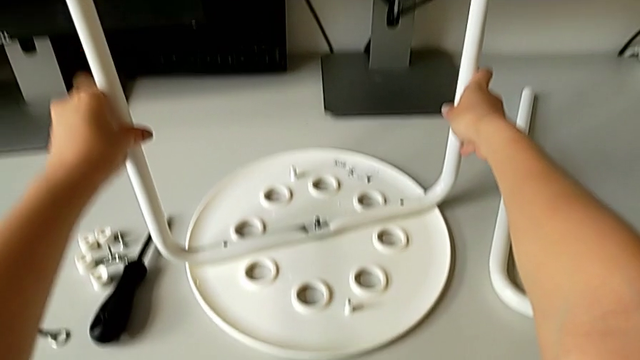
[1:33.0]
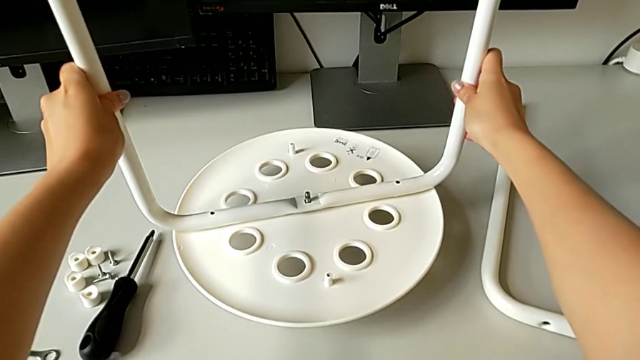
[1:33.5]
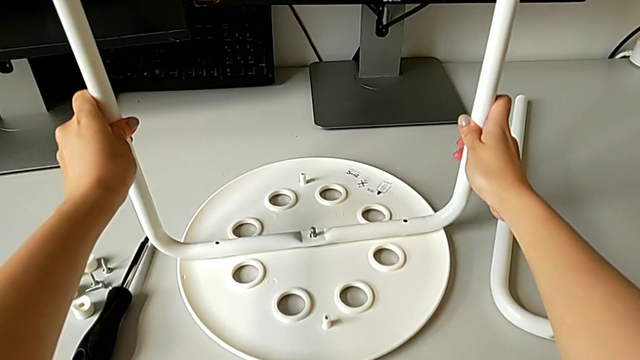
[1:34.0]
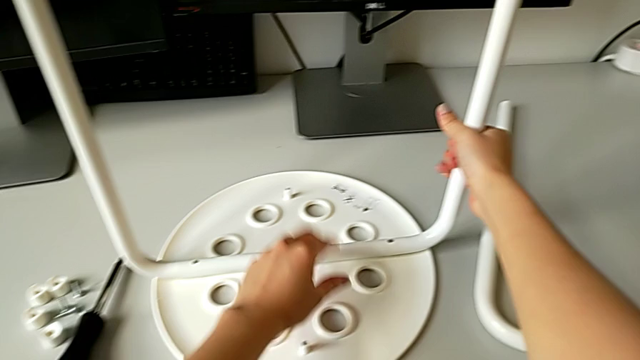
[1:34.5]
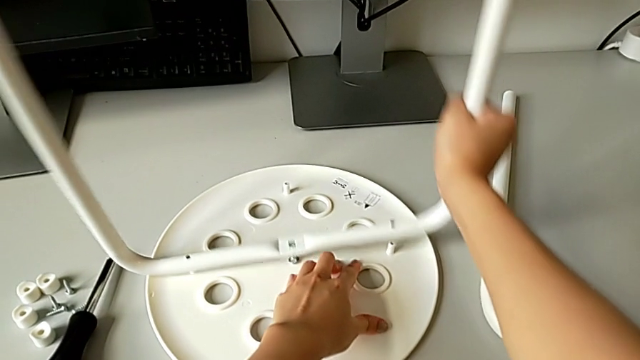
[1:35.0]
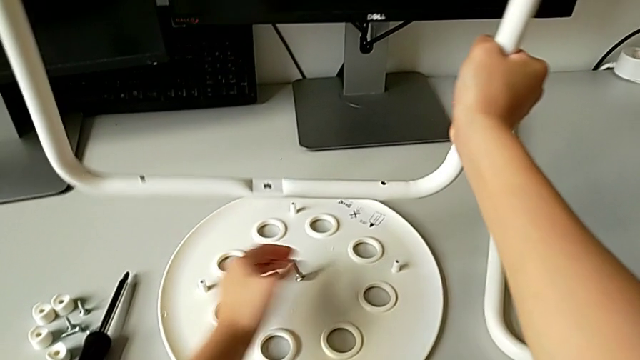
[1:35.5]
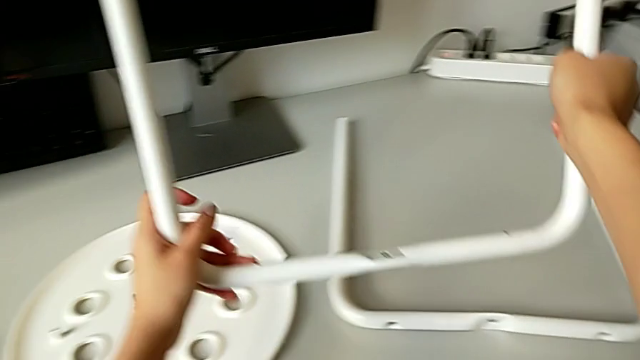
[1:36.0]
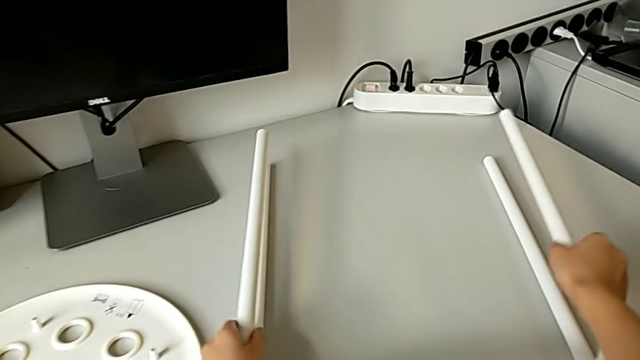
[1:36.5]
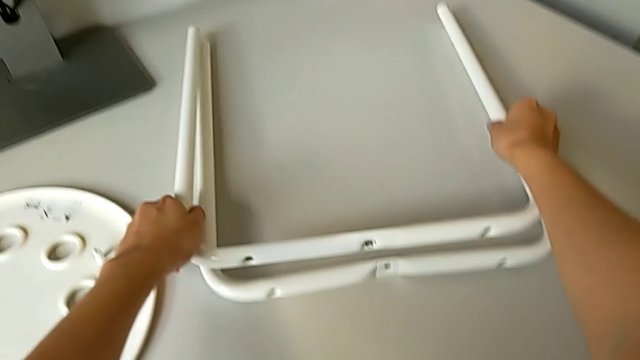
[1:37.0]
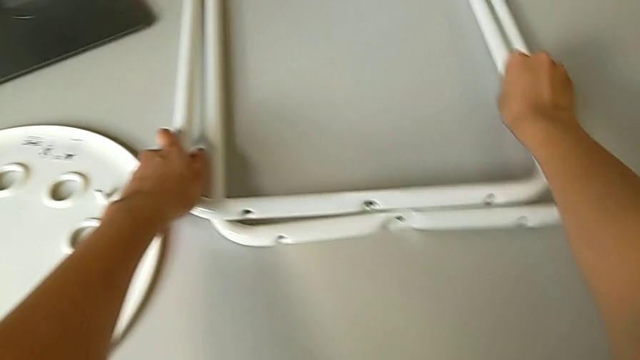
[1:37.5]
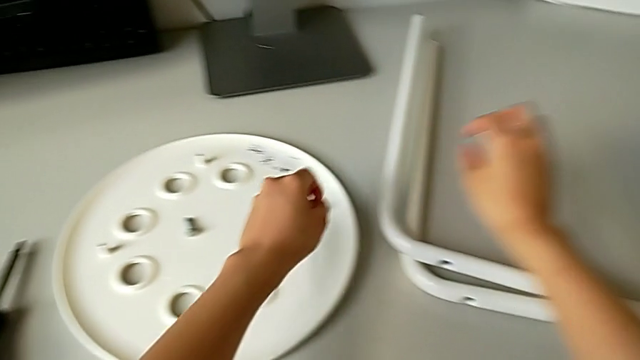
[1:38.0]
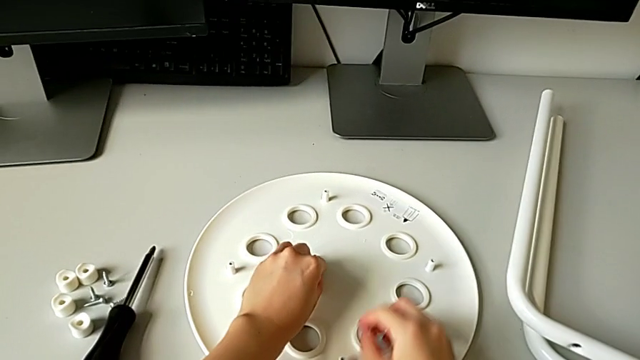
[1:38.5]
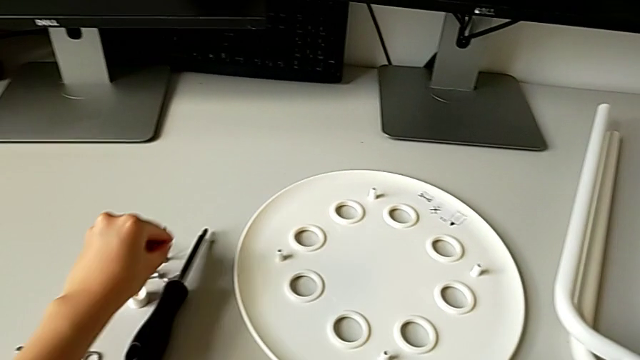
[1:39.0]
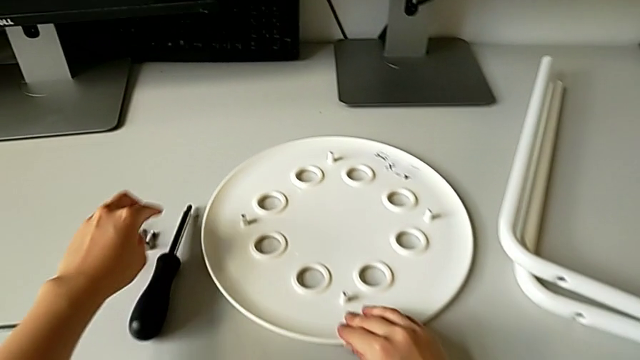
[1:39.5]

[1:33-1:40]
The camera wearer is removing their legs. They wrongly lift the leg, trying to detach the legs but instead lifting the whole stool. They disassemble the leg, lift it, place it, grab the bolt and place it.
